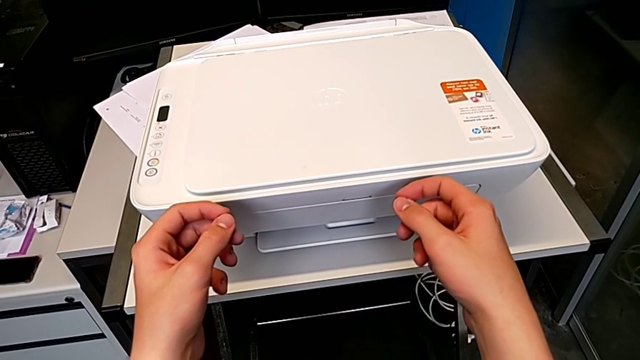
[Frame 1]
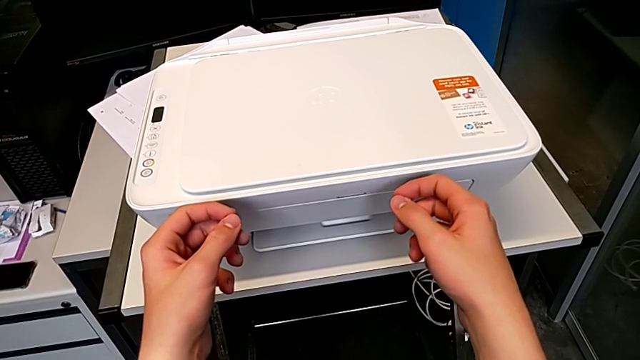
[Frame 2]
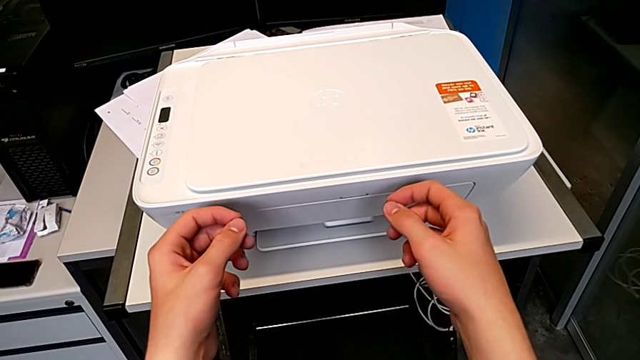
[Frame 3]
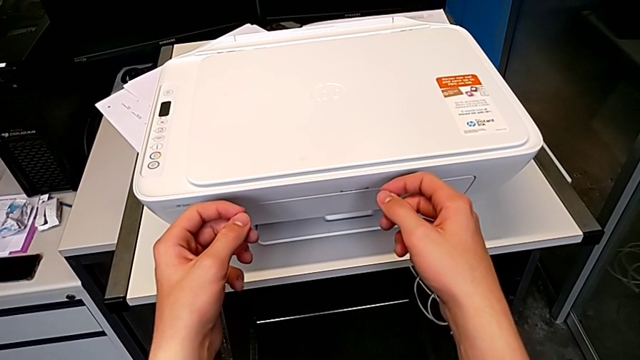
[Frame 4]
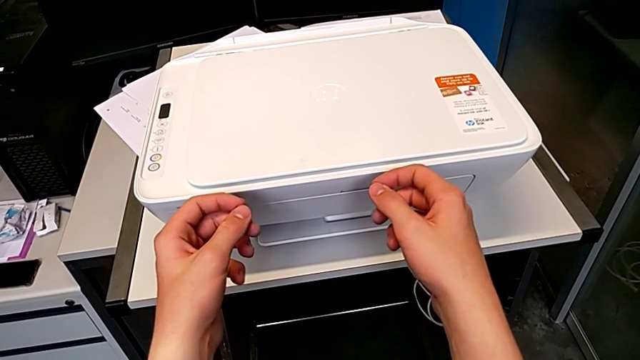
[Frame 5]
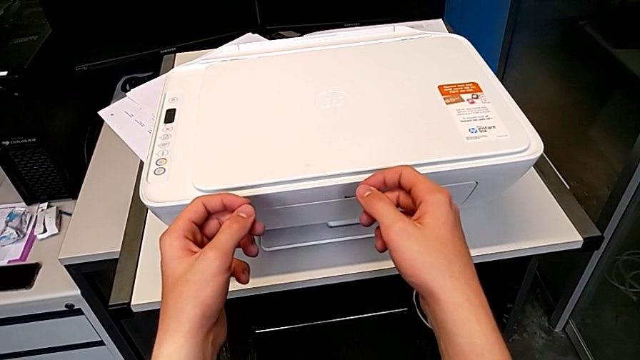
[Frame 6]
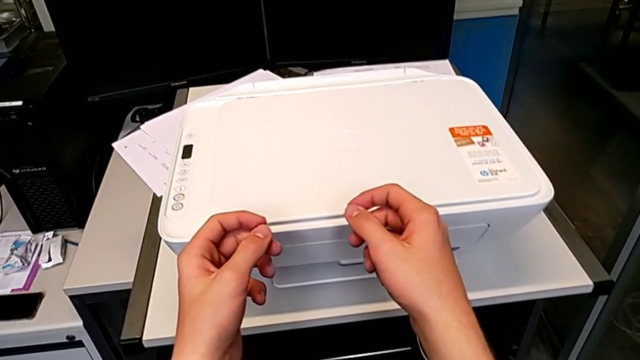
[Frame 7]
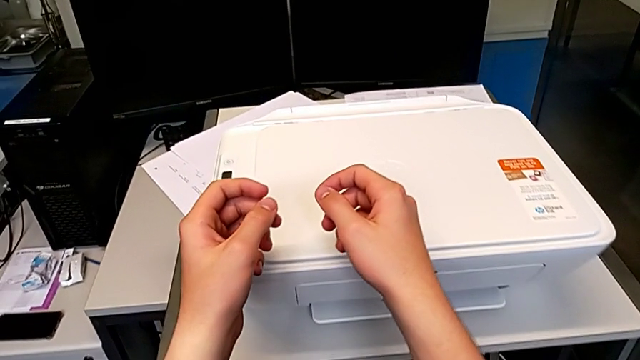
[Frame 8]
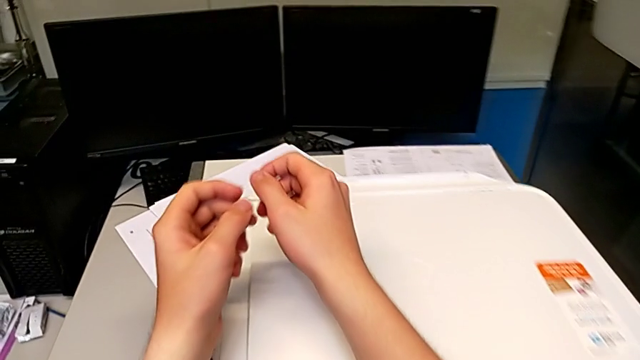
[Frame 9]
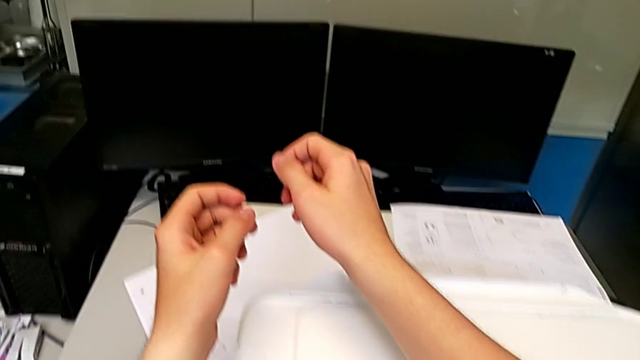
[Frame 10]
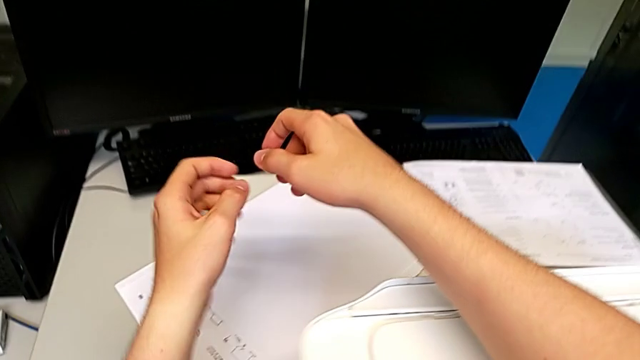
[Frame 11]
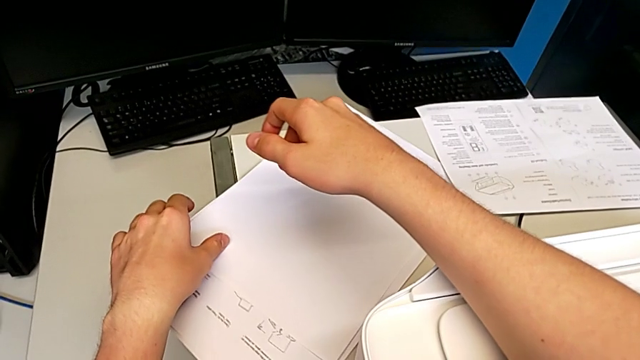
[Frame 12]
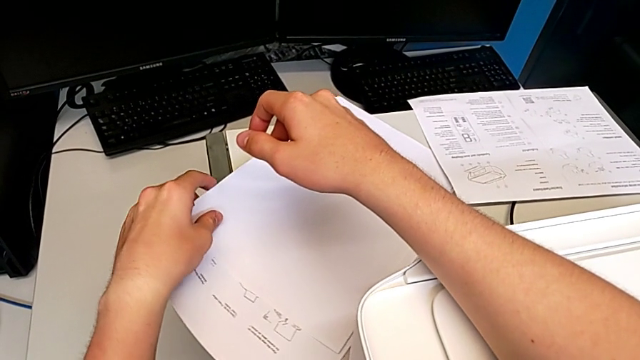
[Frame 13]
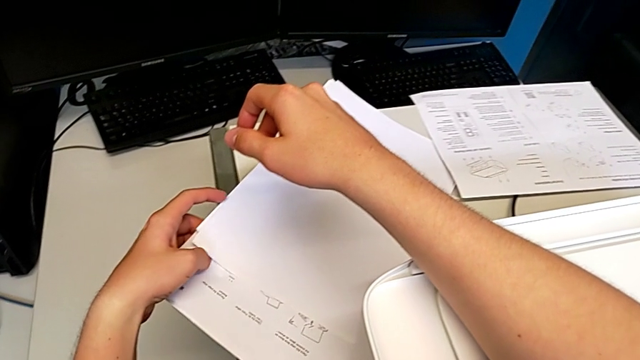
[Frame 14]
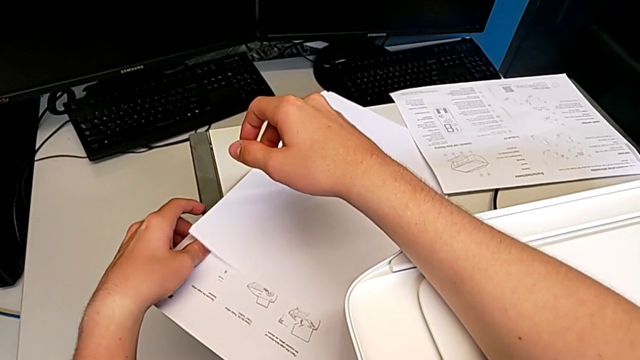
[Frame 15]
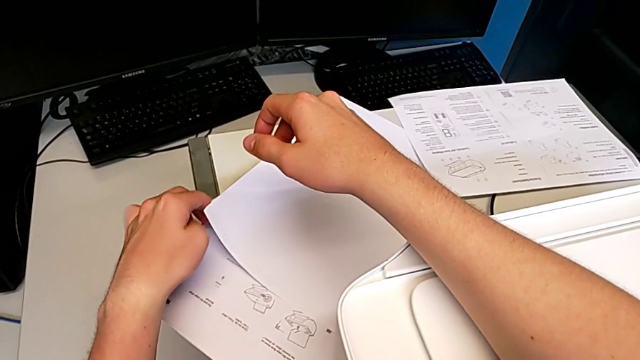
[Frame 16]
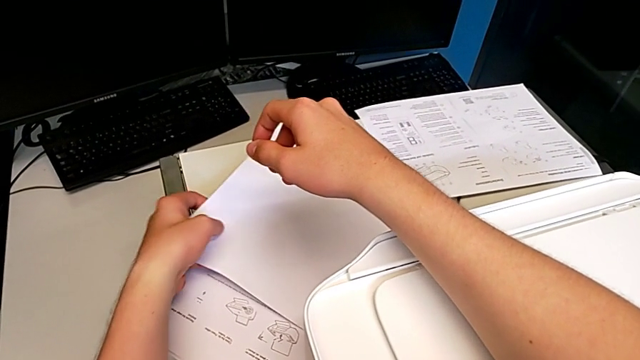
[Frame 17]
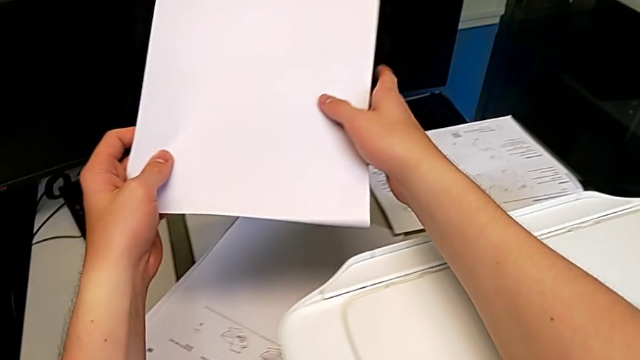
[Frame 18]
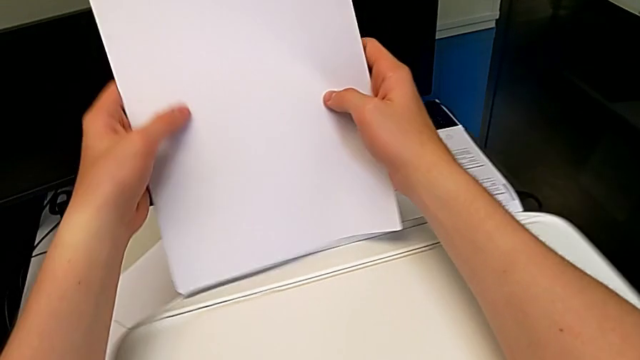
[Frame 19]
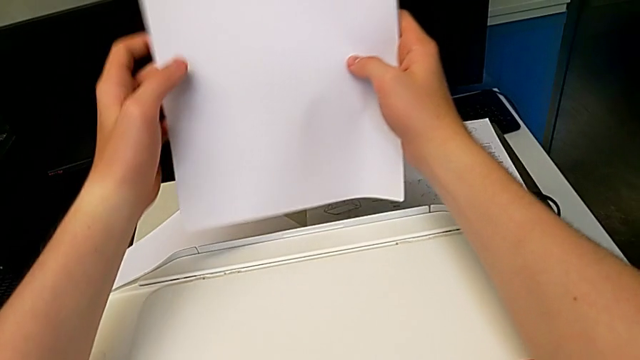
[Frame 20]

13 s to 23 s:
The camera wearer is loading the input tray with paper. They grab the paper stack and lift the paper tray.

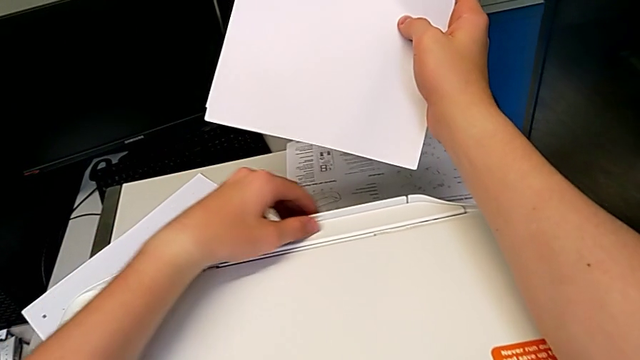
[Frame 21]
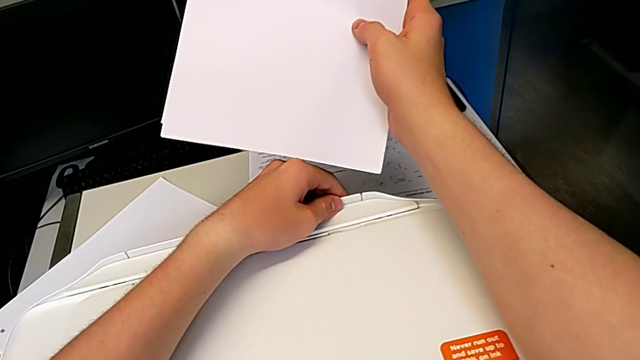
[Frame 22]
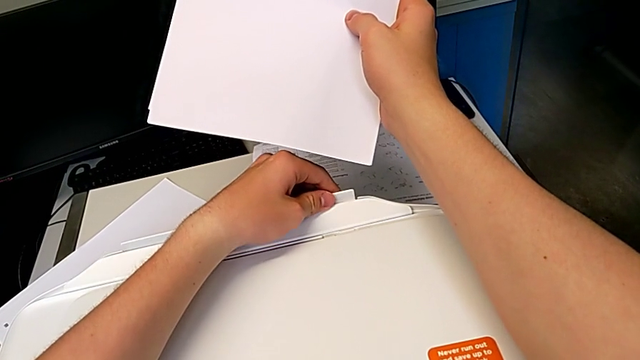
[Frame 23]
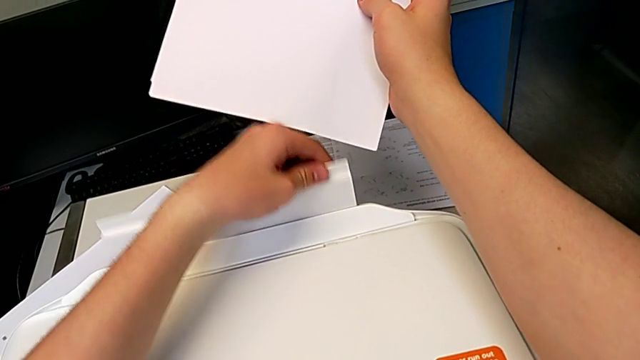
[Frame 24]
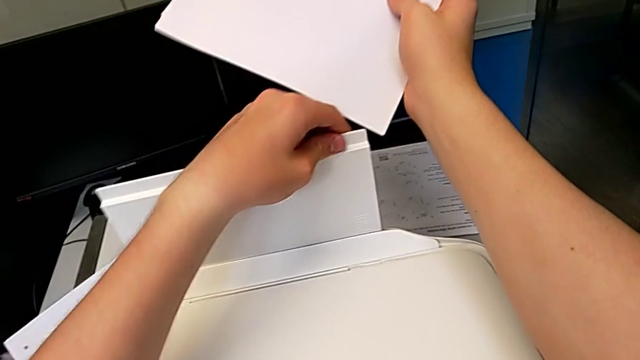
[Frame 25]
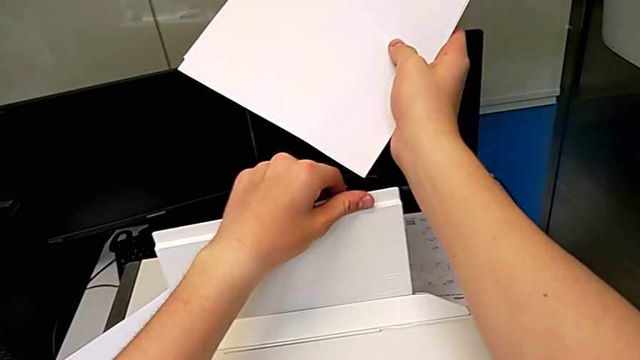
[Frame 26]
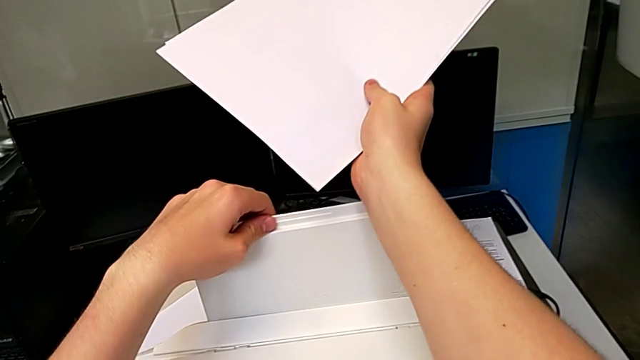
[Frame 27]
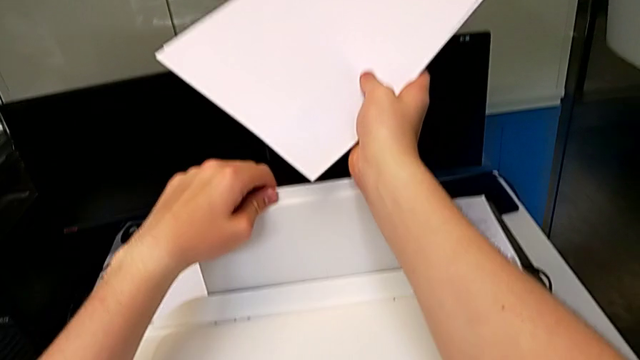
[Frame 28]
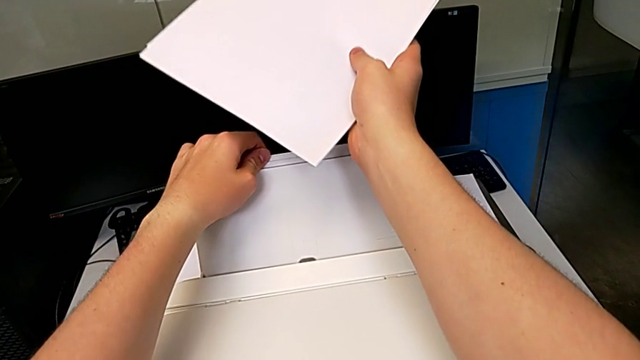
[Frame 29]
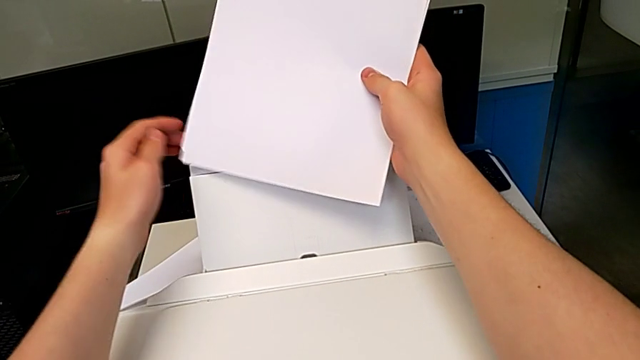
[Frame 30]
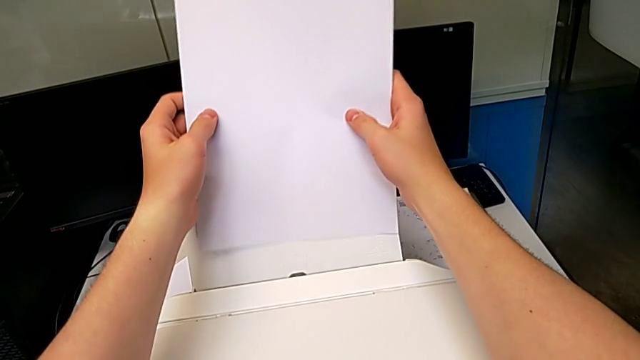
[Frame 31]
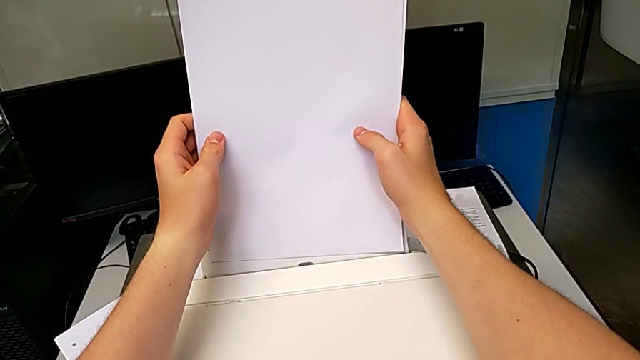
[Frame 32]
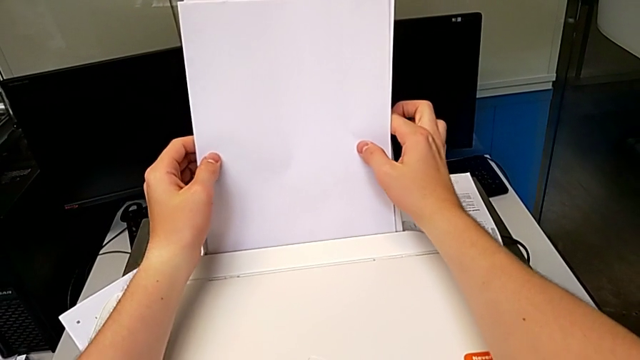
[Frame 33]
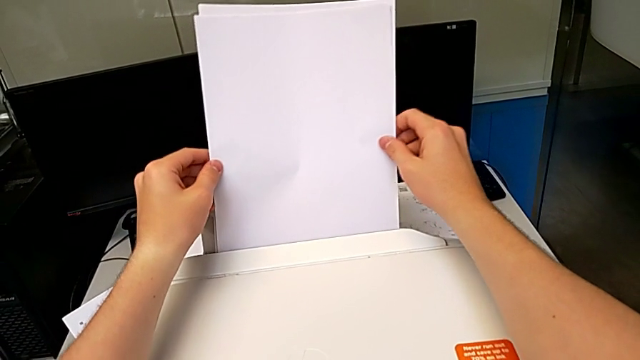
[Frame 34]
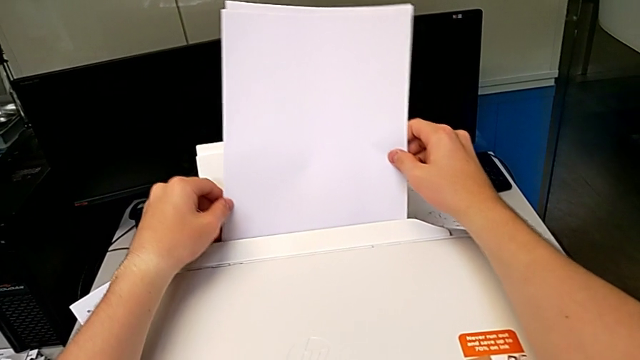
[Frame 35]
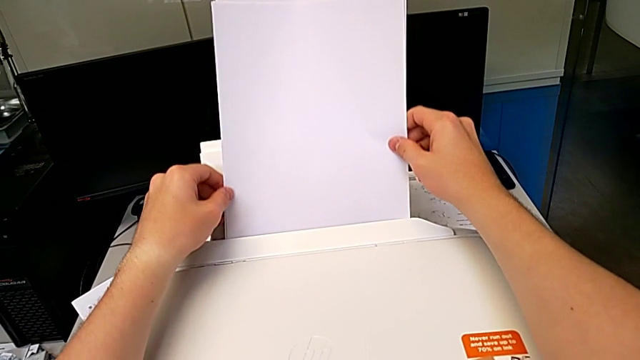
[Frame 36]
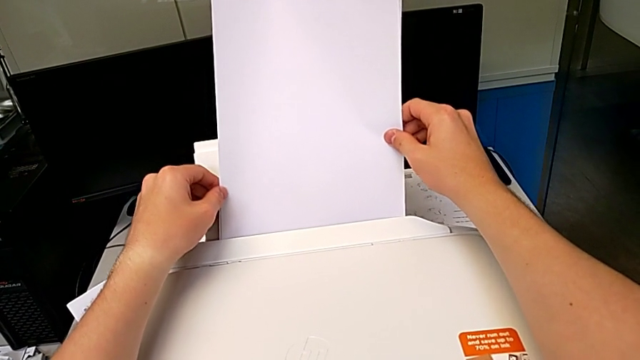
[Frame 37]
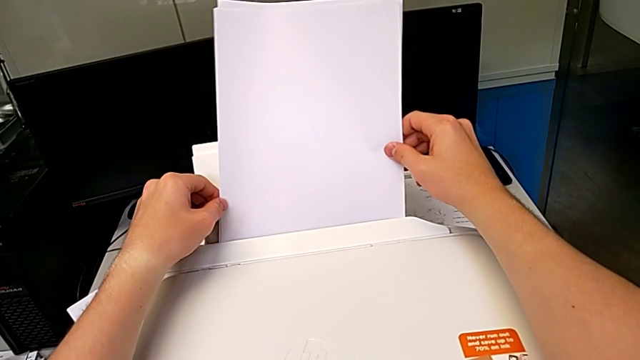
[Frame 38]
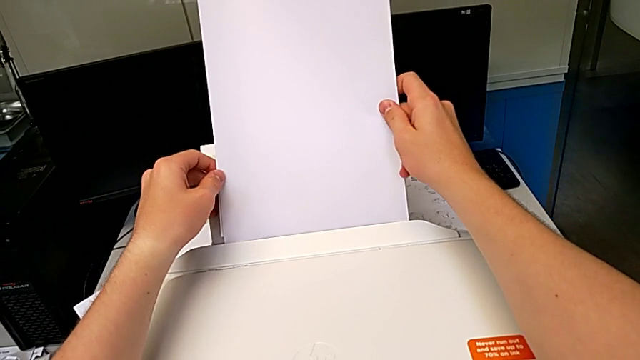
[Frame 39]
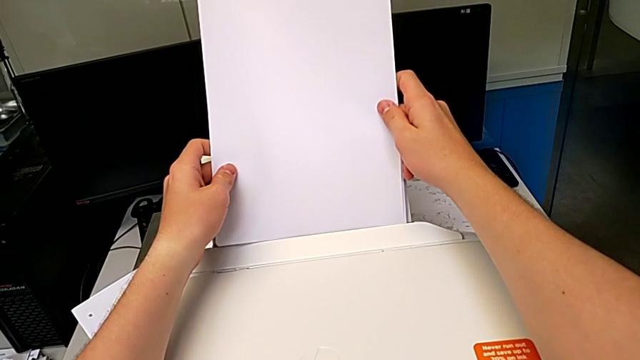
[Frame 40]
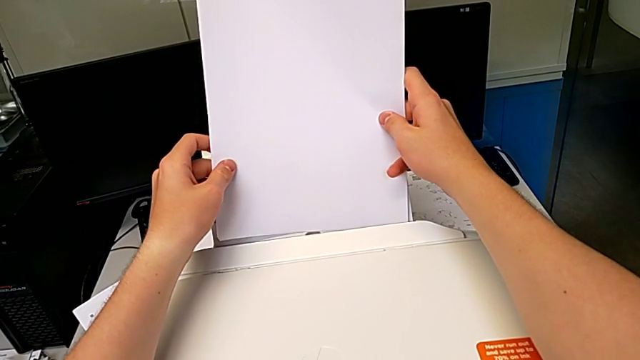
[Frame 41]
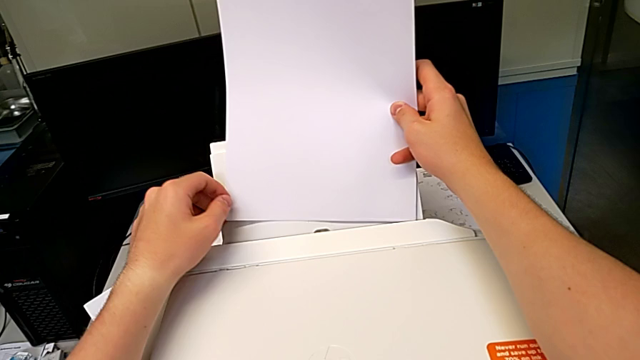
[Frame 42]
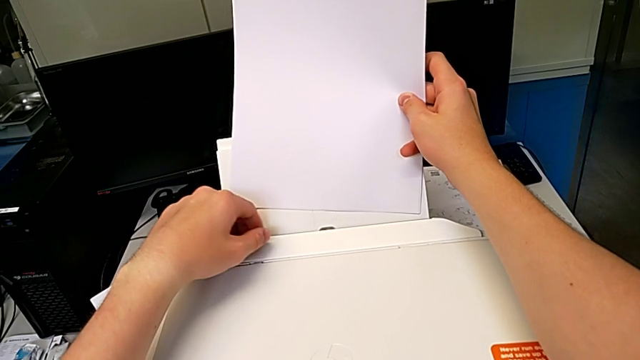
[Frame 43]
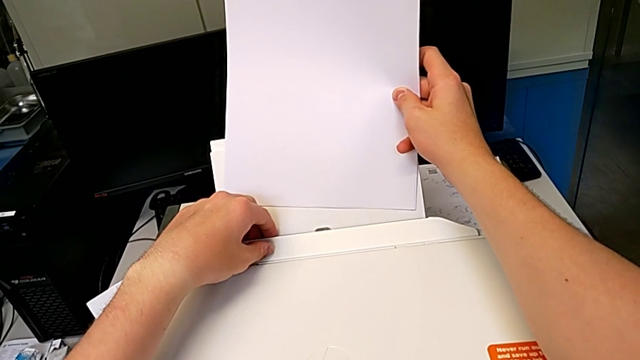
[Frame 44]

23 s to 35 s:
The camera wearer is loading the input tray with paper. They grab the paper tray, open it, insert the paper stack and hold it.
